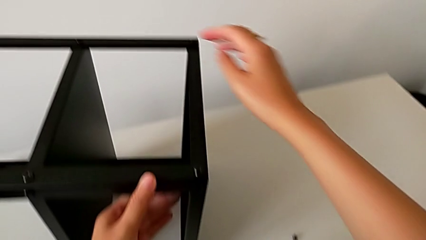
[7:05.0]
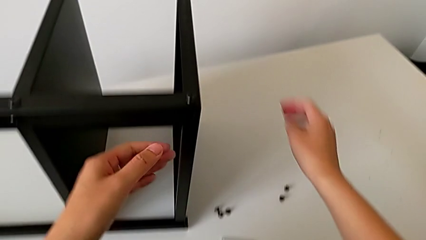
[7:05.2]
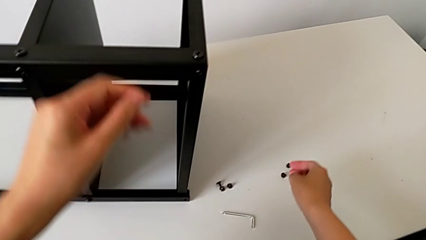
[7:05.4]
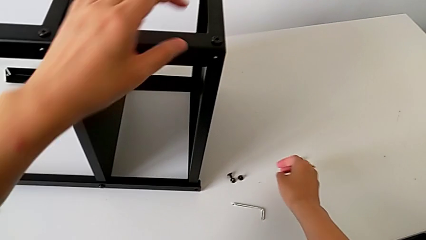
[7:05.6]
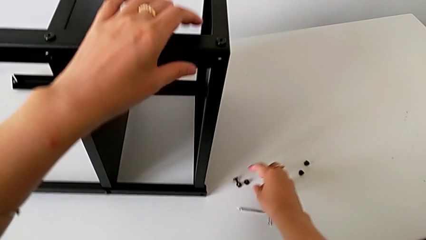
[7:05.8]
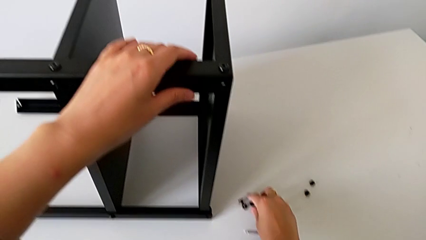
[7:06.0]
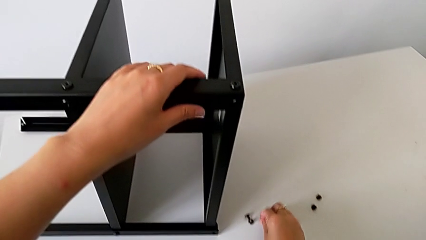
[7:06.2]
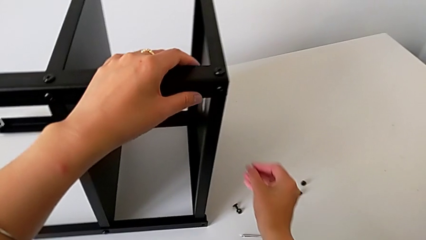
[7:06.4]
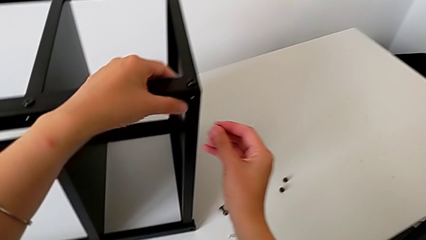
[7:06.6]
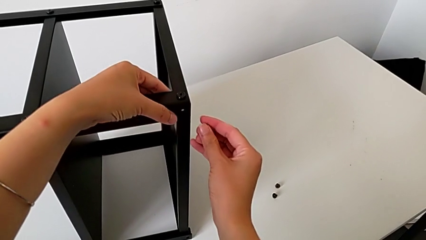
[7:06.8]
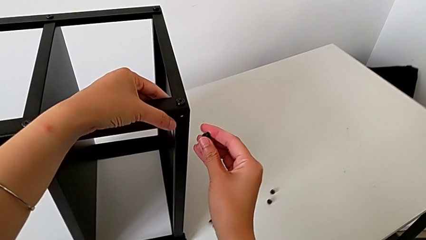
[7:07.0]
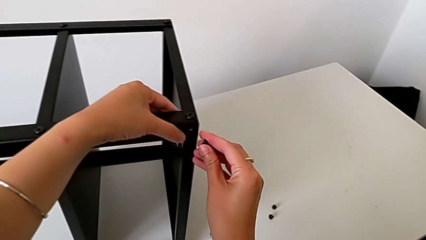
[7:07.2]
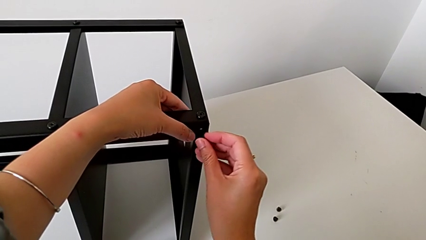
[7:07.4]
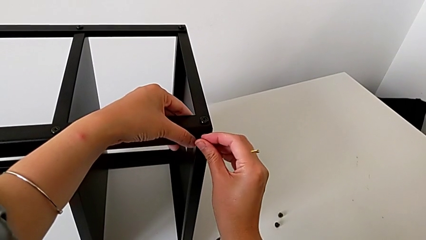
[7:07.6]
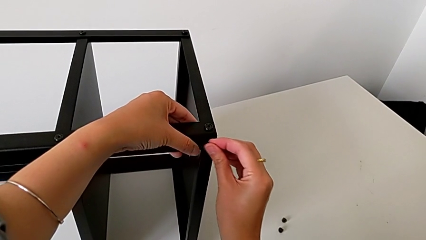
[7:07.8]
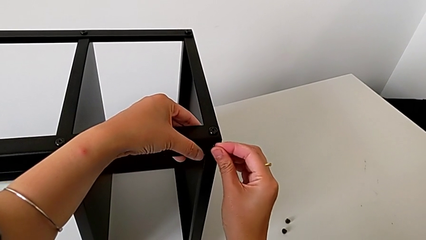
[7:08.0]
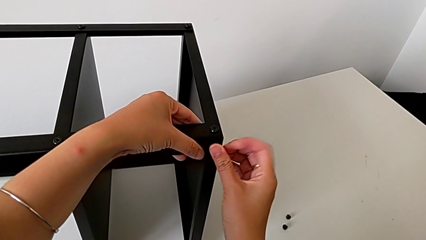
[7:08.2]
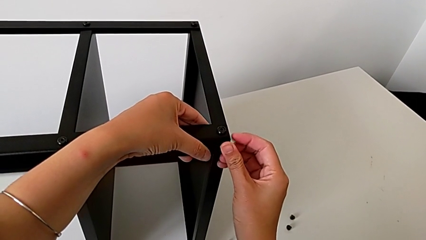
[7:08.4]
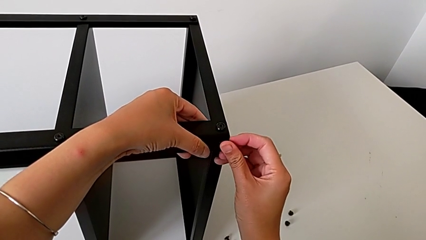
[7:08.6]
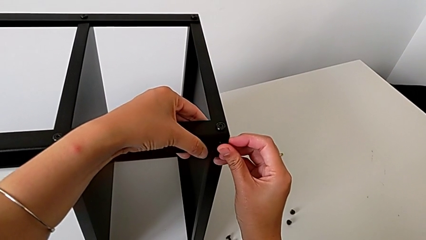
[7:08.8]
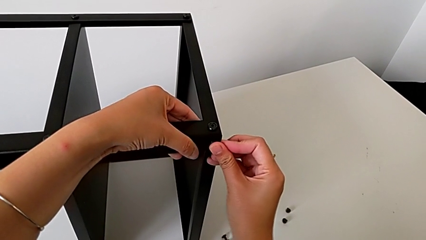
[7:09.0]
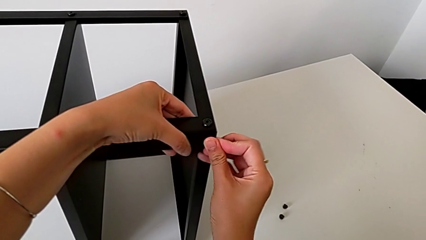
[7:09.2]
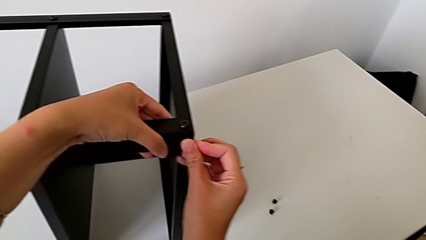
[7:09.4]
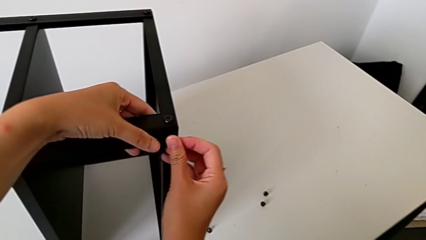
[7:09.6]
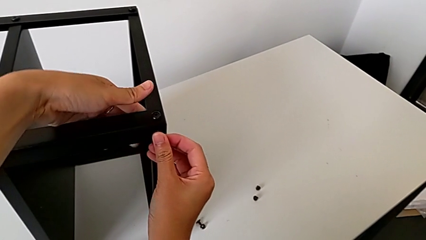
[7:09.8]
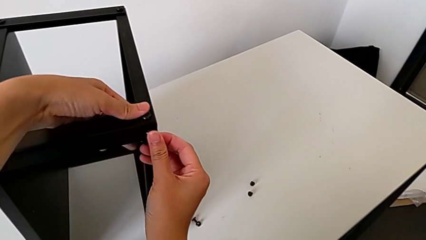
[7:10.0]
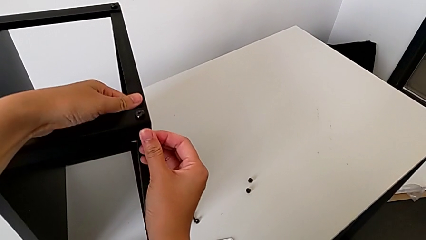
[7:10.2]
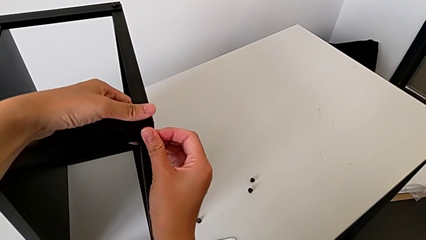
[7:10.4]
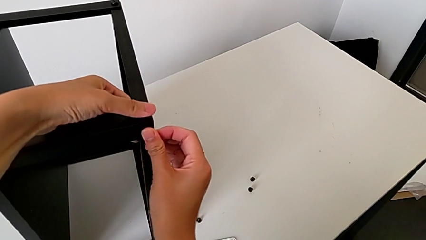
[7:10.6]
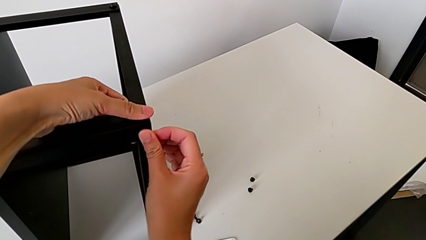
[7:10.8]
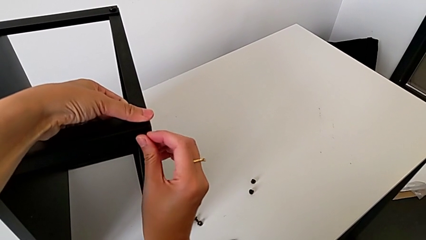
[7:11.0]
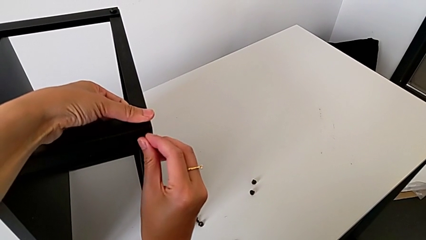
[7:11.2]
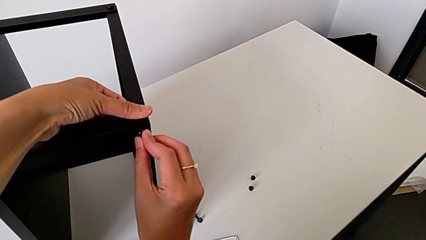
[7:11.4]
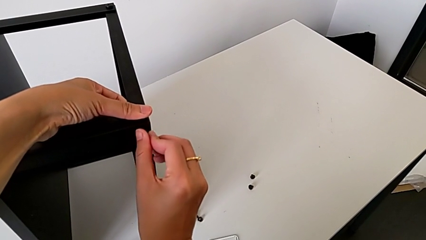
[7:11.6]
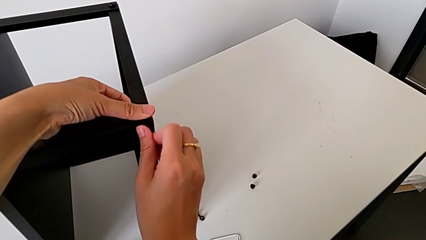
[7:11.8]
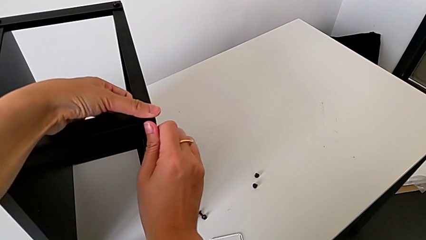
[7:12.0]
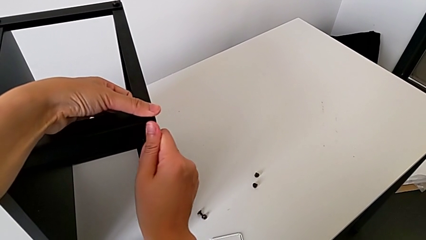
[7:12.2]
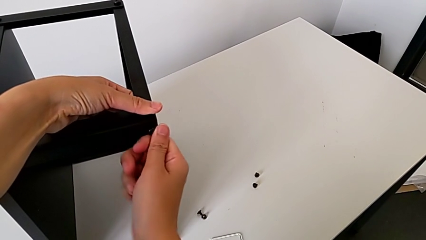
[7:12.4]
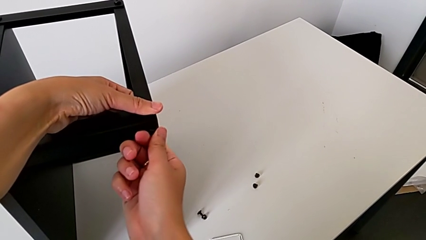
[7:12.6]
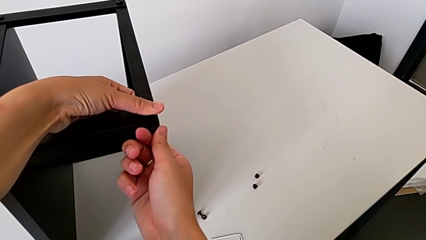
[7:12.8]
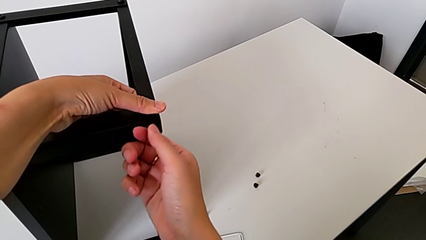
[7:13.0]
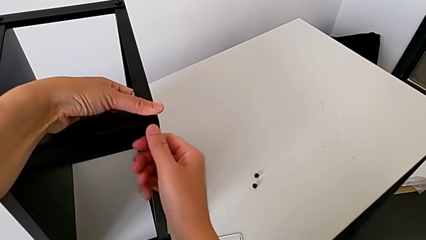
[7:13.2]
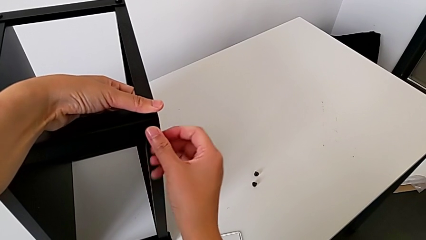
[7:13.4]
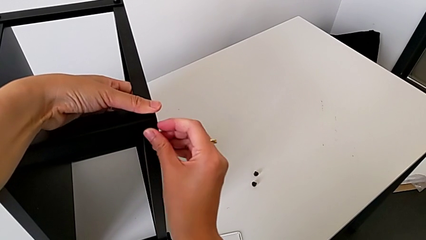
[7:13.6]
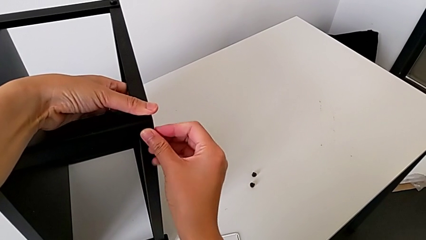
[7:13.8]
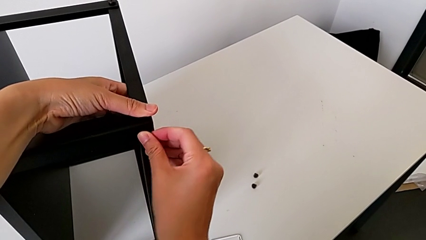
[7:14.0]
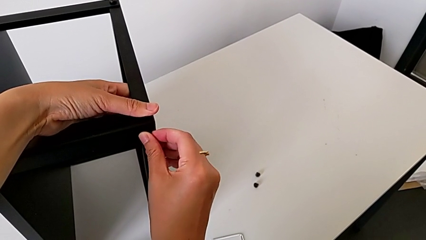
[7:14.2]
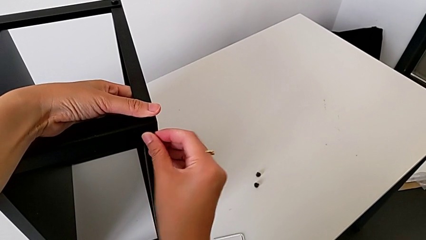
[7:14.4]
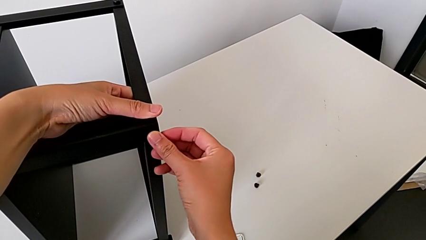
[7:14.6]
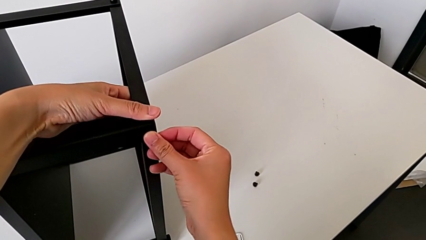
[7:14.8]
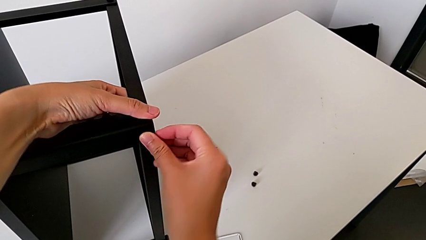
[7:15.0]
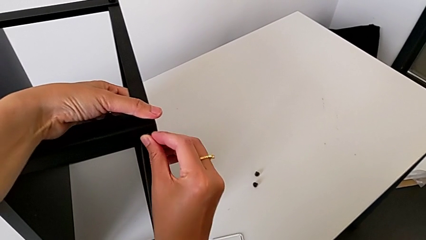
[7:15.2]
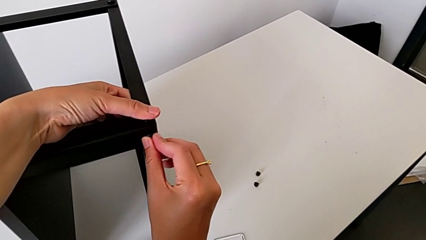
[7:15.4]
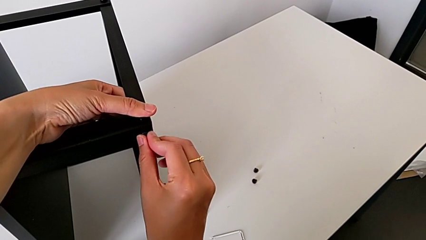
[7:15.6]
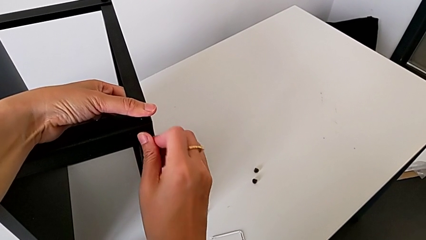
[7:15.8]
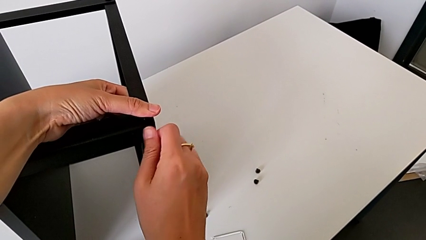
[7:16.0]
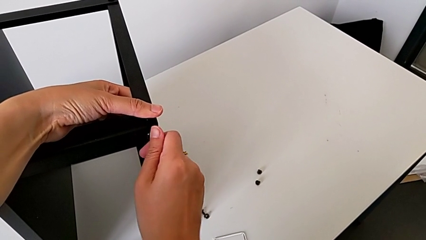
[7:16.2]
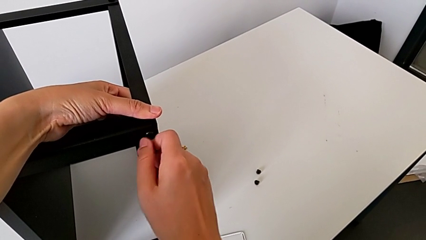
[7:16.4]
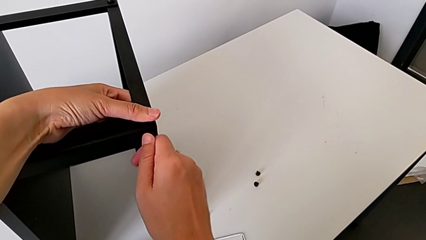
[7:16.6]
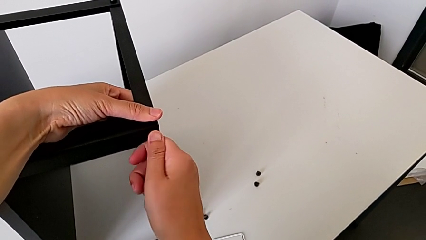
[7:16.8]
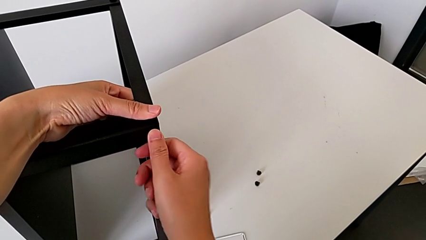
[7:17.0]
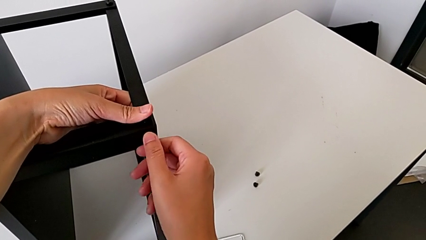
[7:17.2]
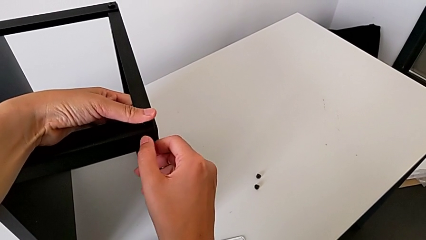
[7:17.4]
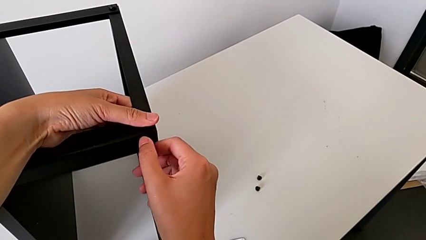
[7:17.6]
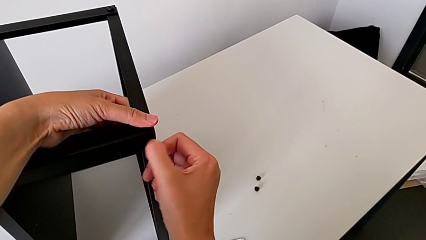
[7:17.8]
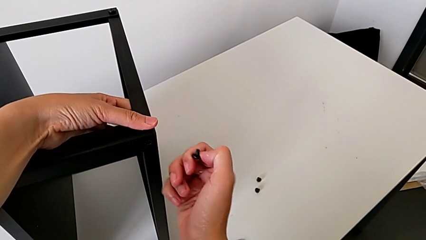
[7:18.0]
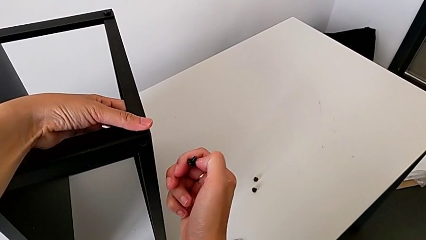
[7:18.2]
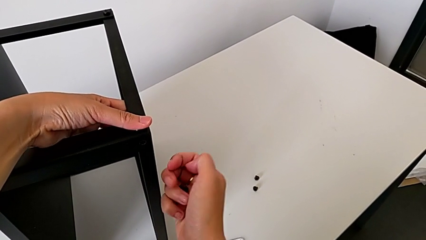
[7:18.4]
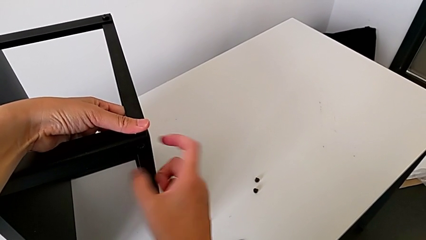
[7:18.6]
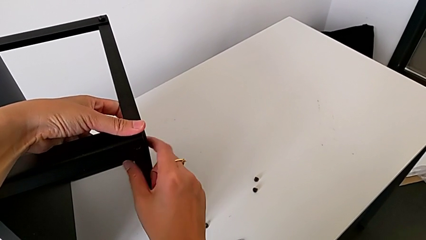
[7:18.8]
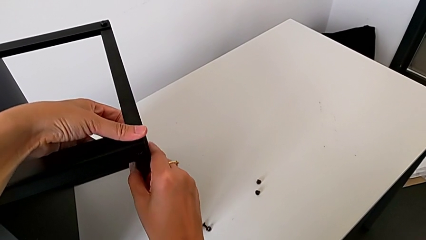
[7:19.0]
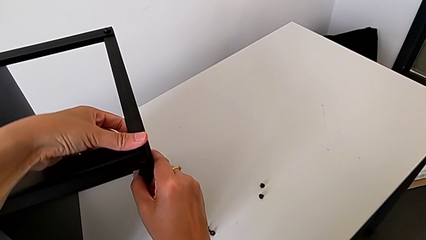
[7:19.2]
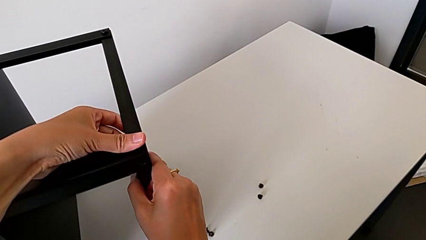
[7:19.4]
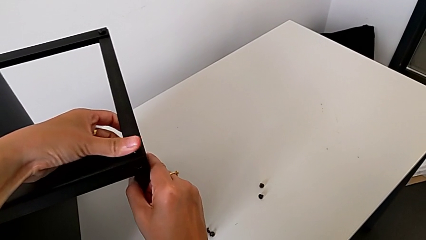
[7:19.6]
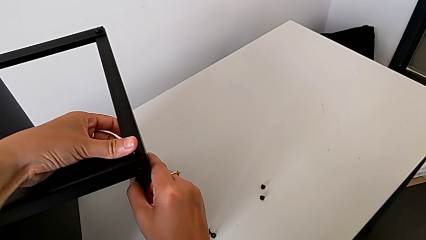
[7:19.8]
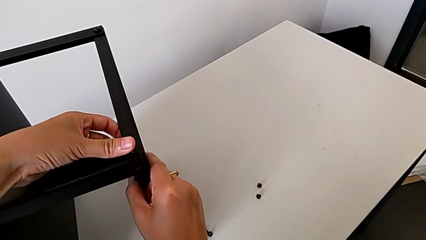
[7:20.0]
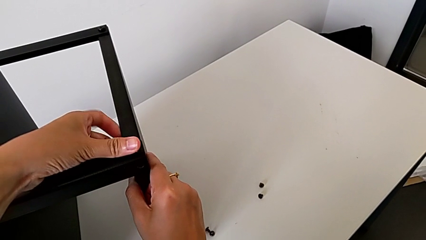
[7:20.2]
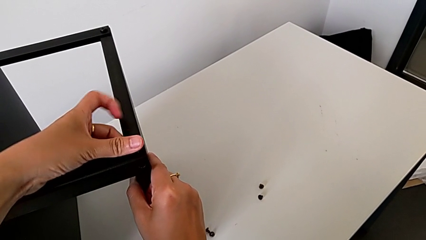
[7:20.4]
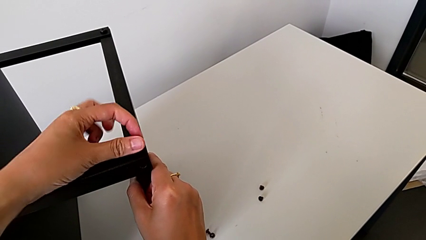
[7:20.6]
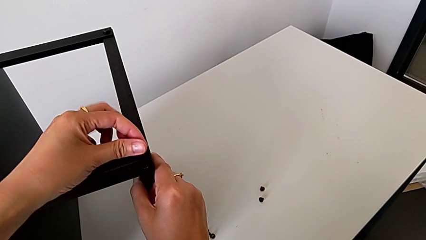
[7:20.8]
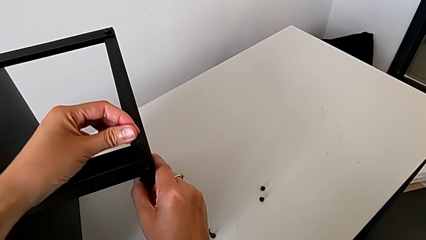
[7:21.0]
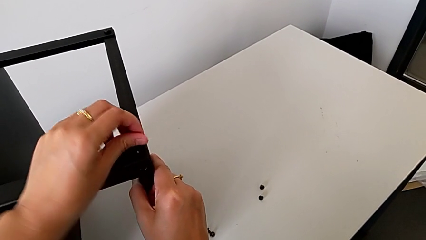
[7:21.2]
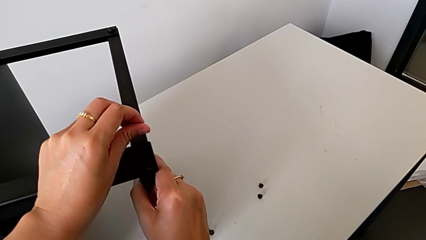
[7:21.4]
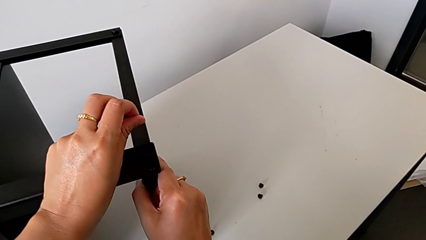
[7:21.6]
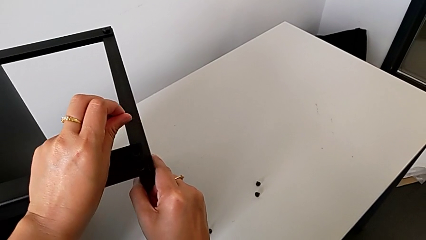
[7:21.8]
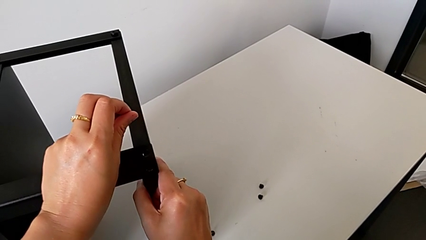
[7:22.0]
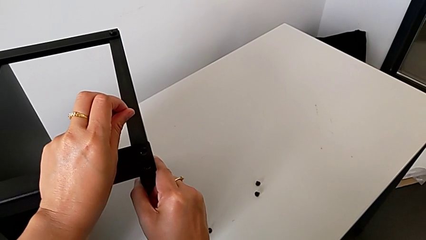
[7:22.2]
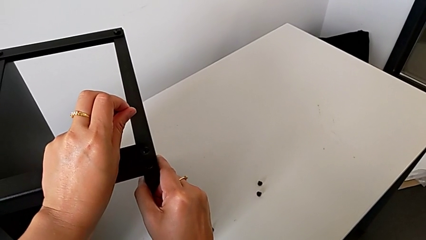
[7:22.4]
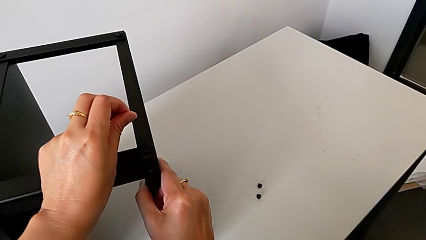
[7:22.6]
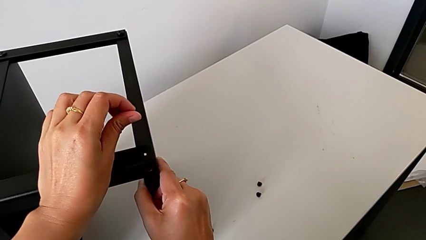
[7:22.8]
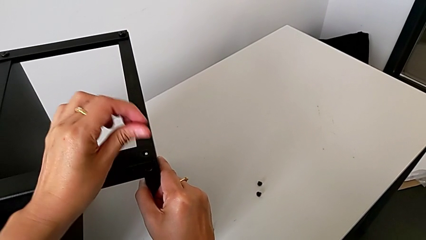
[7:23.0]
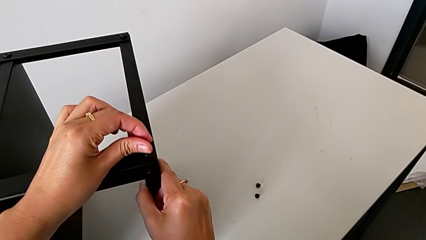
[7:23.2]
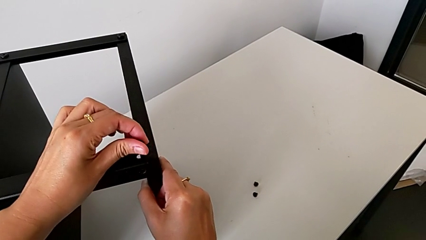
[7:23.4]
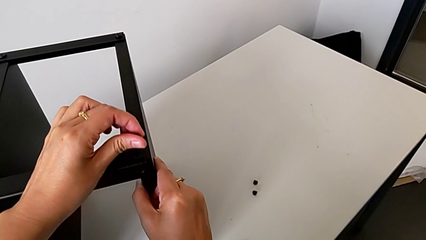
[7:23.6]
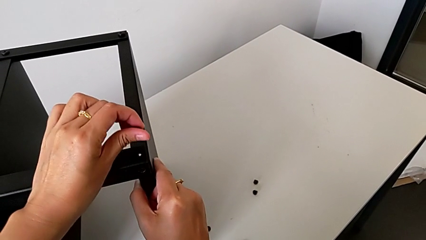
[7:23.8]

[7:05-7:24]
The camera wearer is assembling the second leg onto the top tray. They approach the hex socket head with the right hand, hold the nightstand with the left hand, grab the hex socket head, approach the top tray and insert the hex socket head, all with the right hand, wrongly screw the hex socket head, withdraw it and begin to align the top tray.
